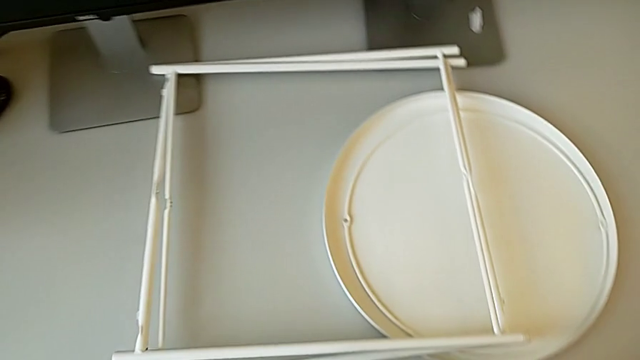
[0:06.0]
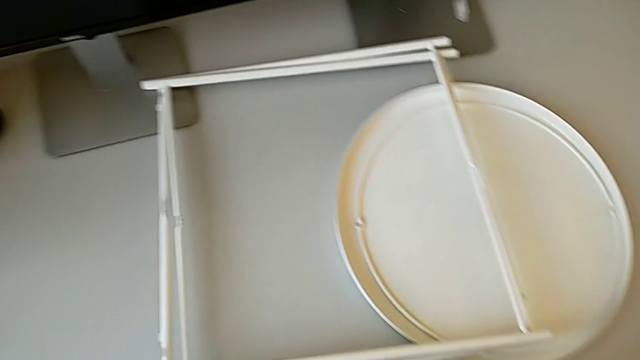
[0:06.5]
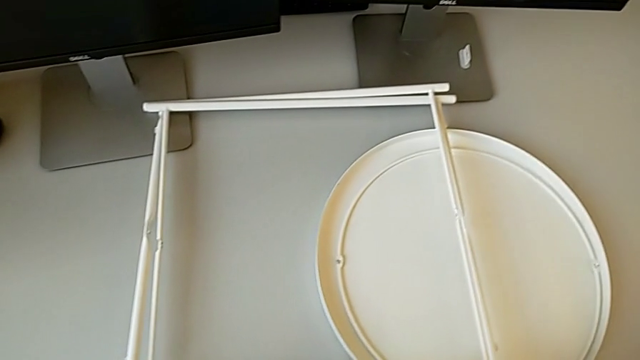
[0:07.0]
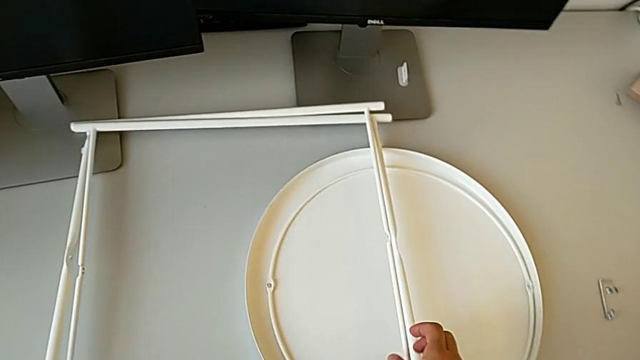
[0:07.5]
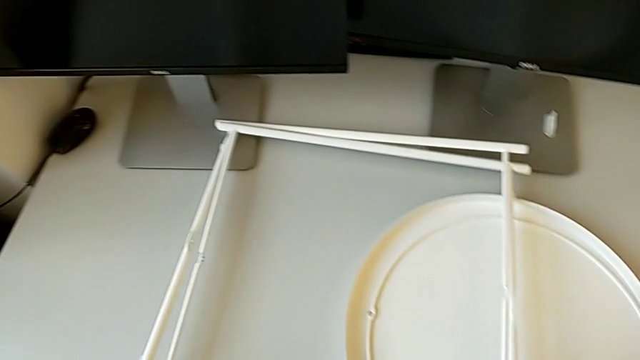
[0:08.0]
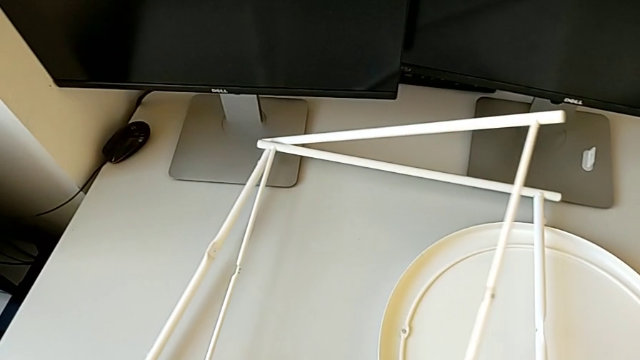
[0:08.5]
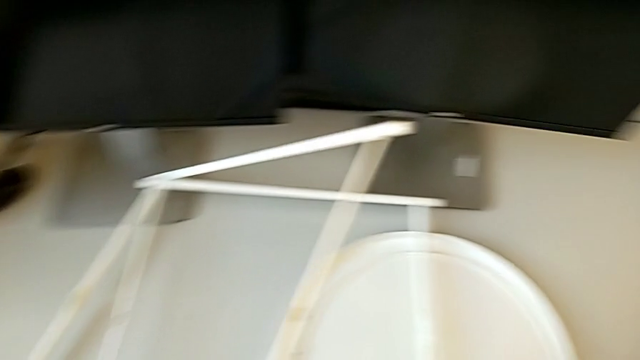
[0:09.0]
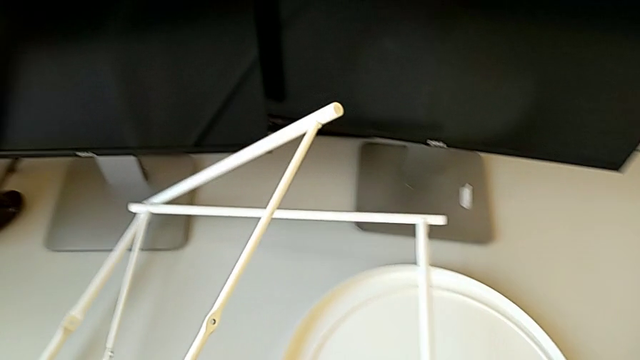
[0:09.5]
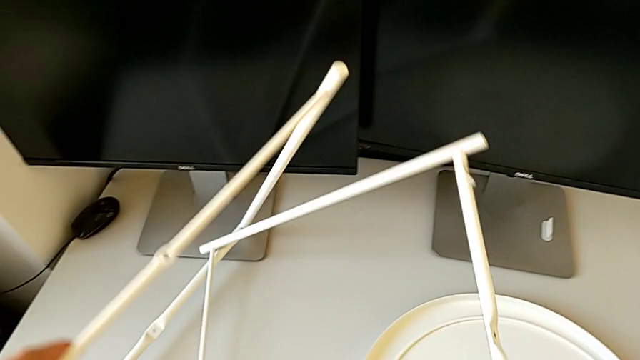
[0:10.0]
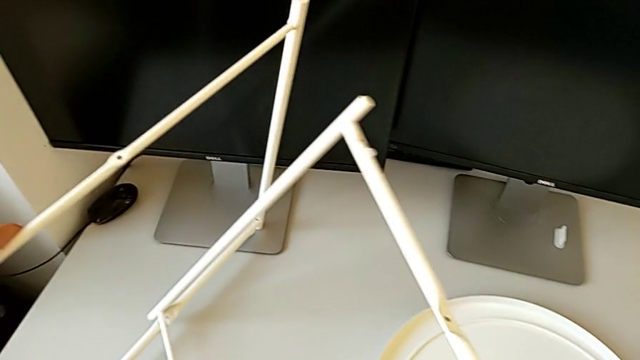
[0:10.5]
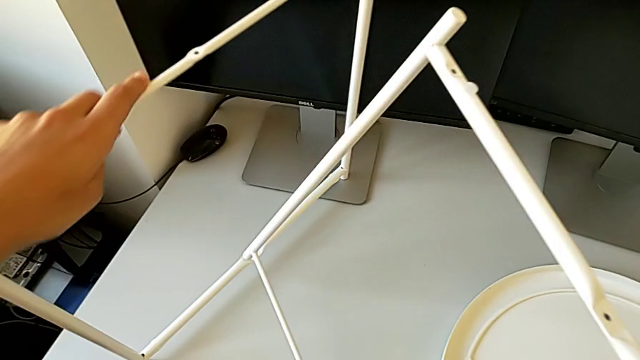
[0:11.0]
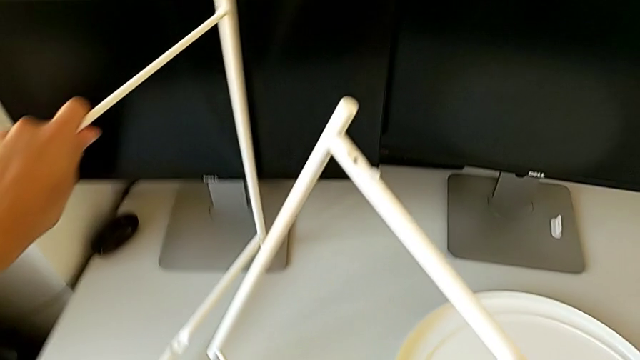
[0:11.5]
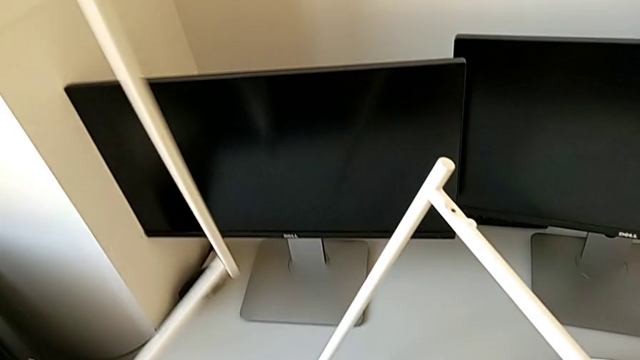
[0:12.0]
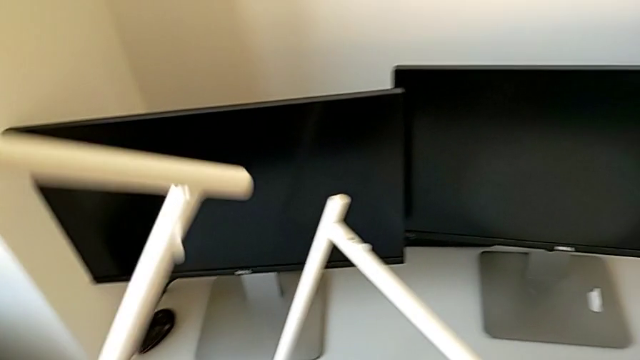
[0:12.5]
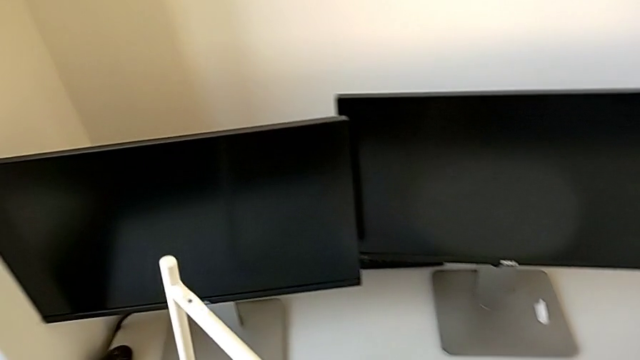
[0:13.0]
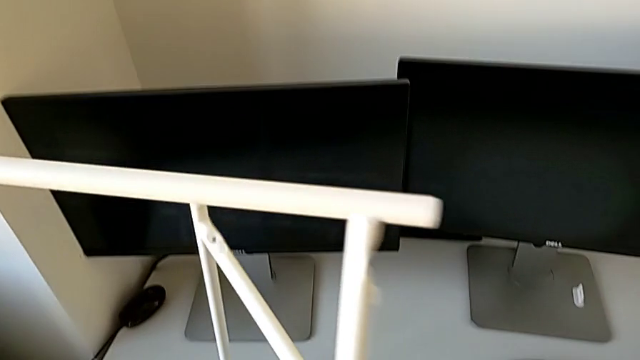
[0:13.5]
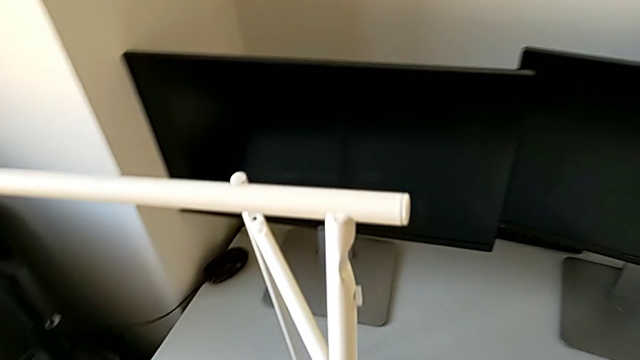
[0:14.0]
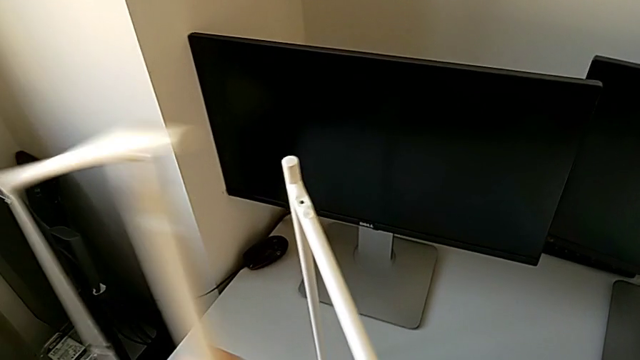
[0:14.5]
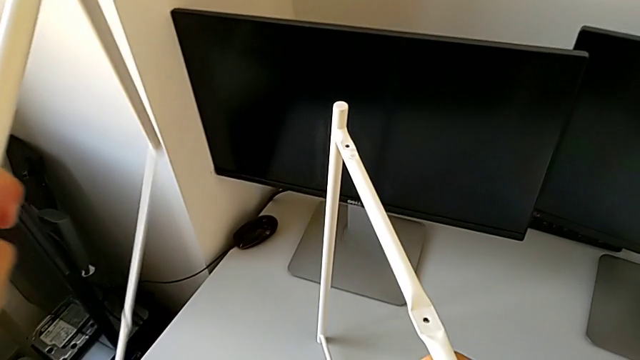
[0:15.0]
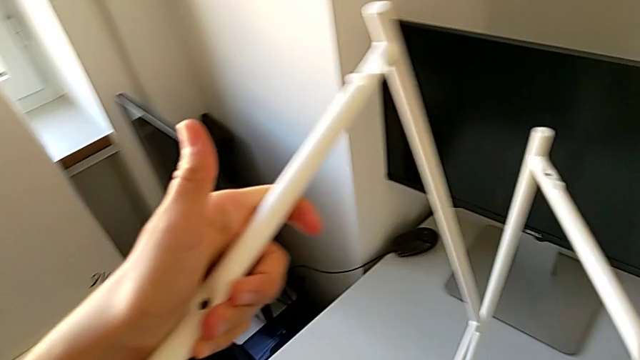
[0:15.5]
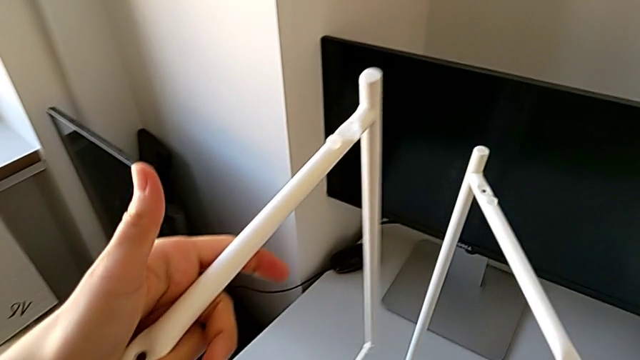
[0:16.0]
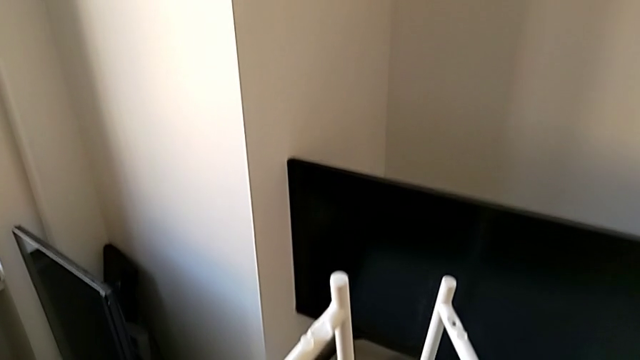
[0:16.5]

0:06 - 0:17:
The camera wearer is assembling the legs of the table. They approach the leg, grab the white leg and lift it.

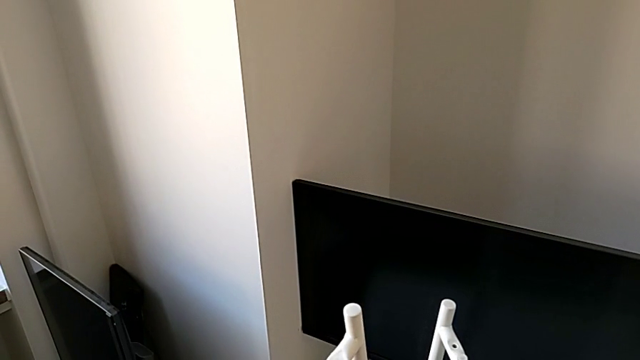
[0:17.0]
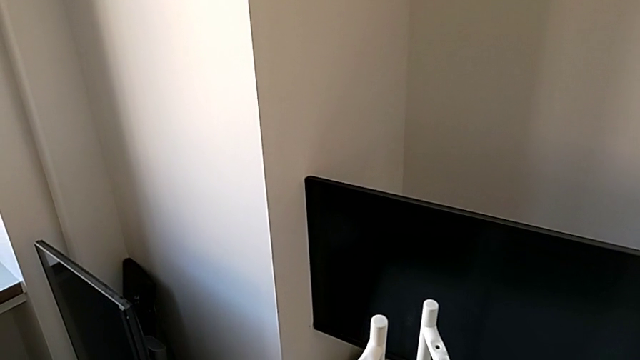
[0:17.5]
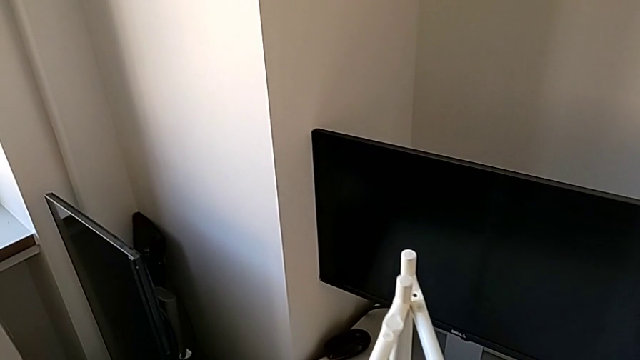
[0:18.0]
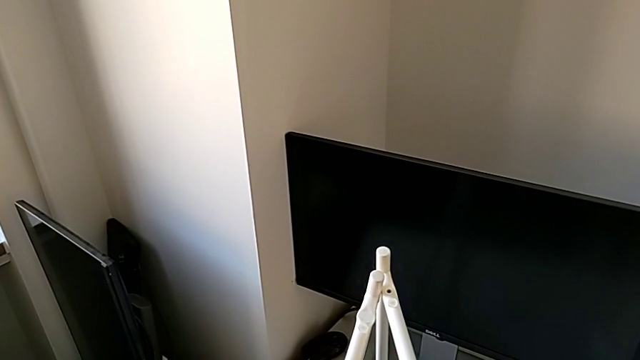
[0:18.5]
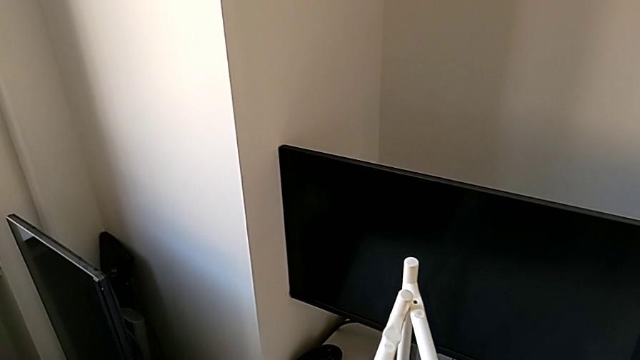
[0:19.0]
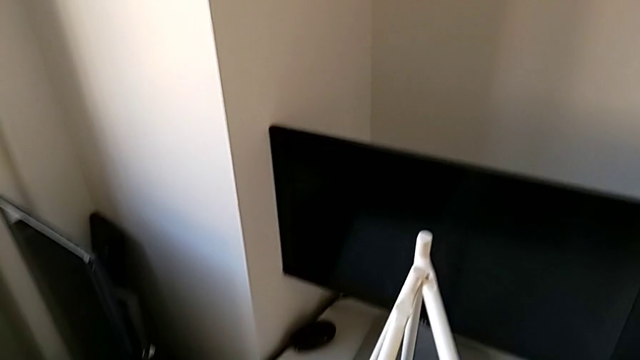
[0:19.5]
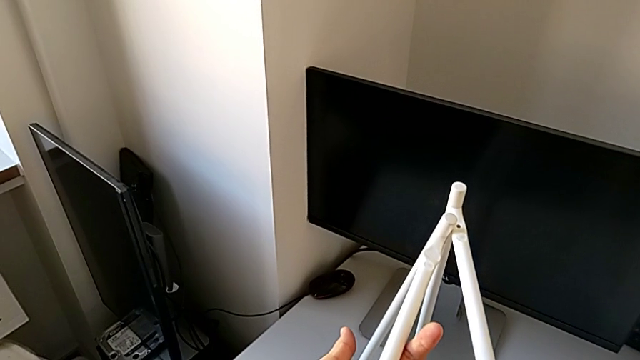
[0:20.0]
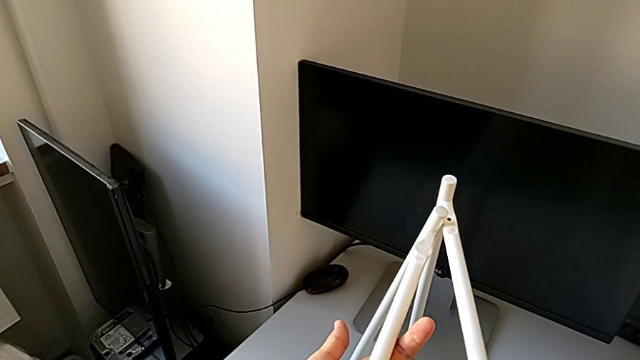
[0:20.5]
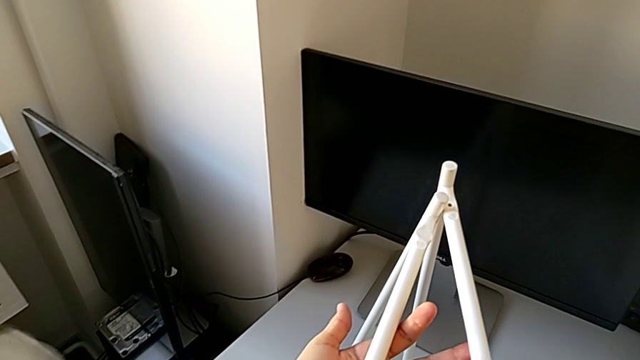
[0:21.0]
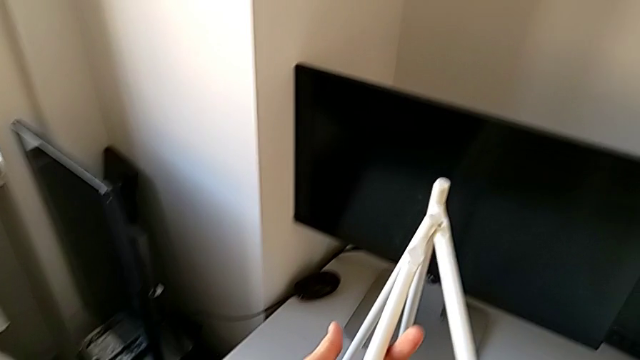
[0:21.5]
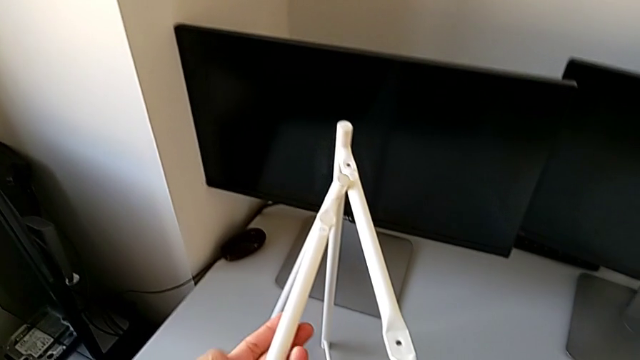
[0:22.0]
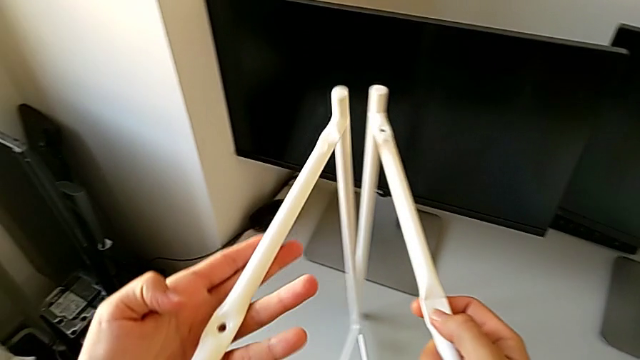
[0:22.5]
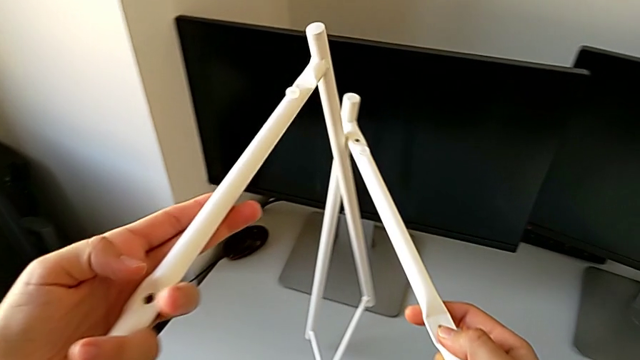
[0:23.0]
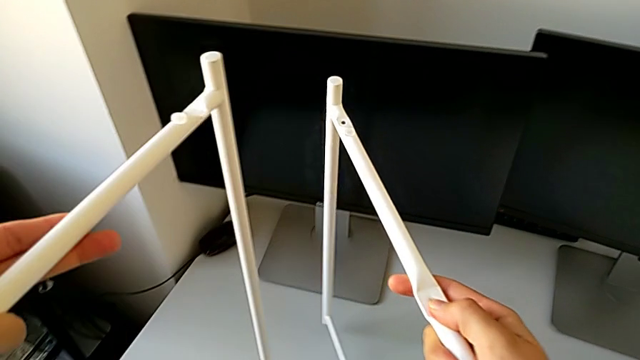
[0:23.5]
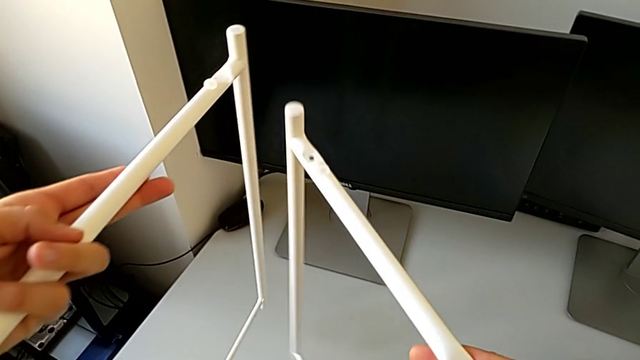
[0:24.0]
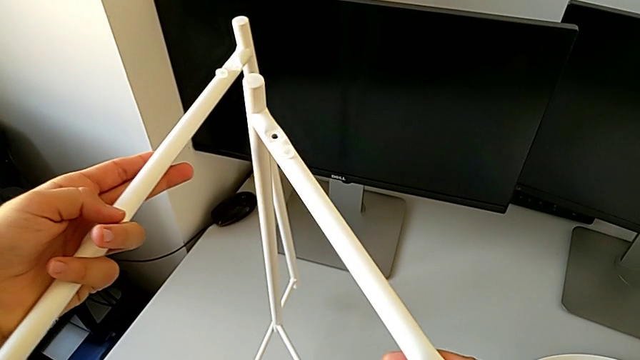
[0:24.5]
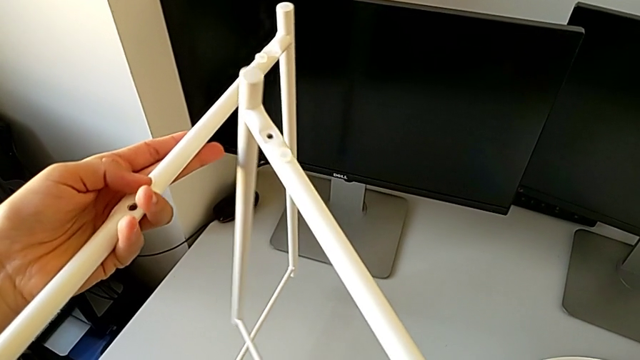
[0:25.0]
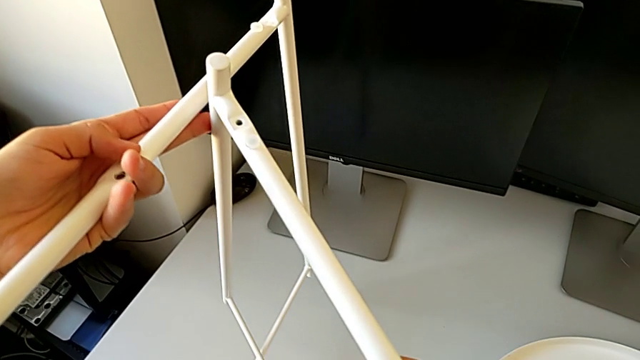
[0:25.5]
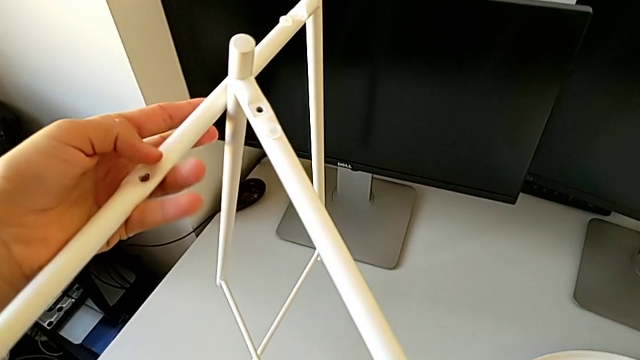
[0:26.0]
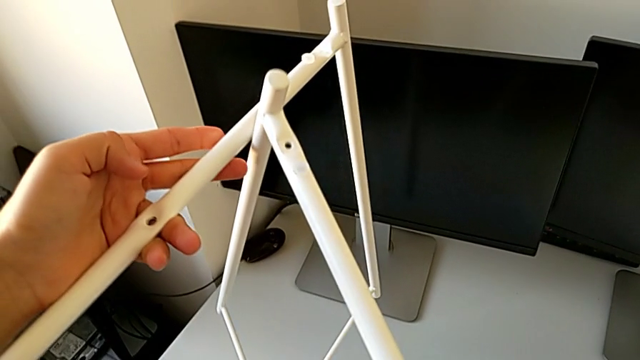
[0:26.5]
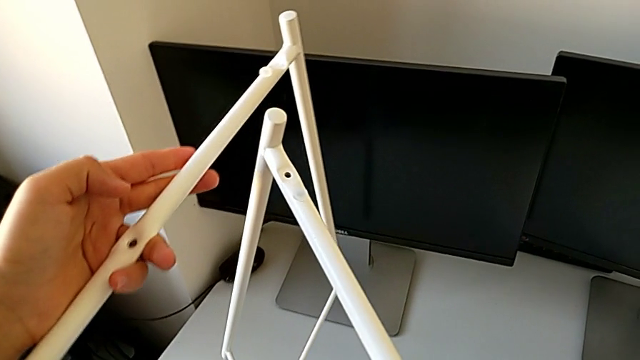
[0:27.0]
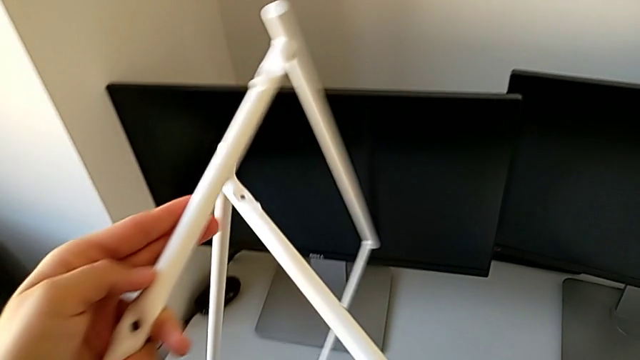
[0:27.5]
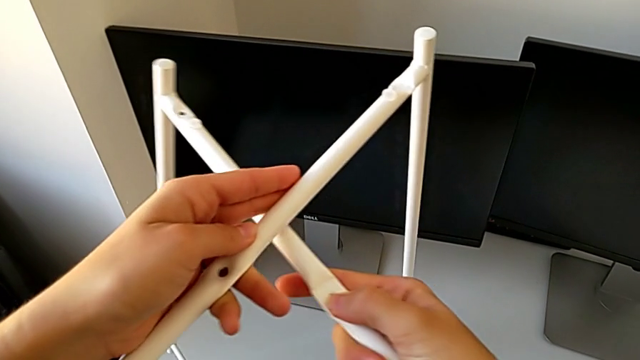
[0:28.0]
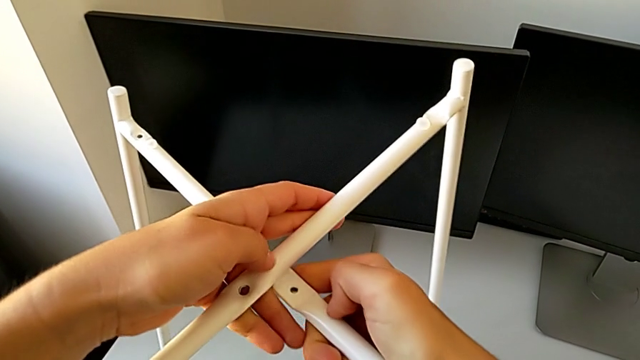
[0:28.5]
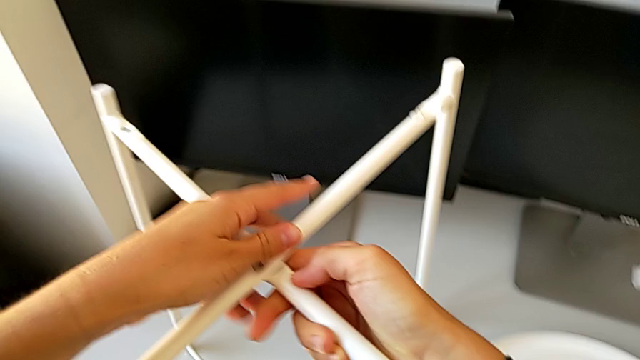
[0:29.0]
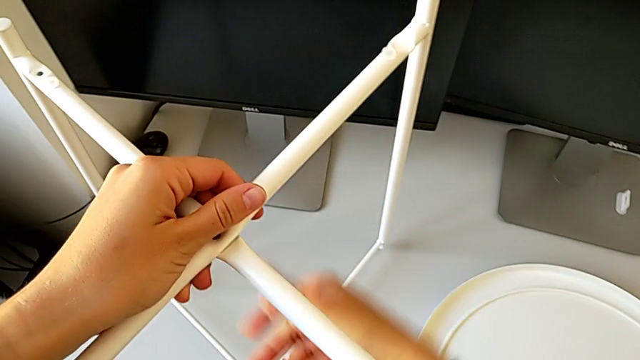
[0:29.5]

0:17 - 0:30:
The camera wearer is assembling the legs of the table. They hold the leg, lift it and begin to assemble it.
